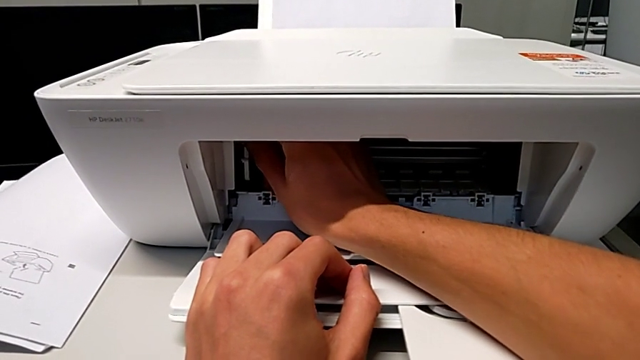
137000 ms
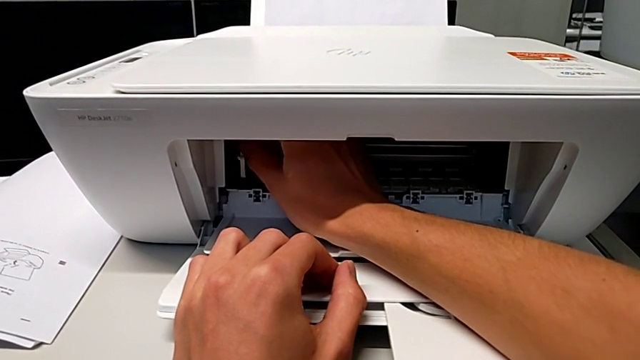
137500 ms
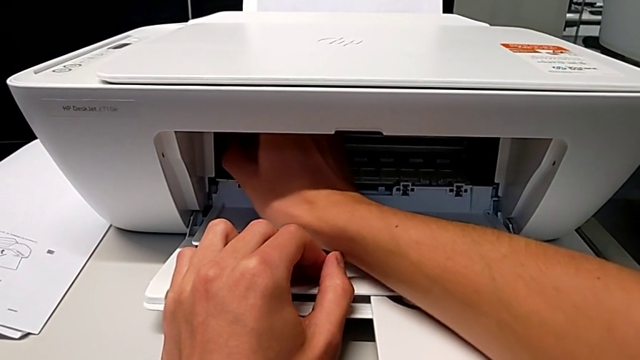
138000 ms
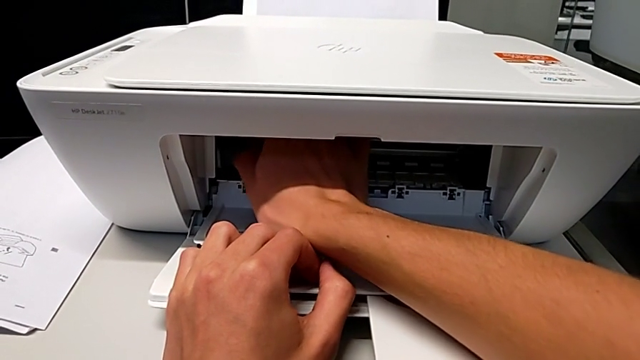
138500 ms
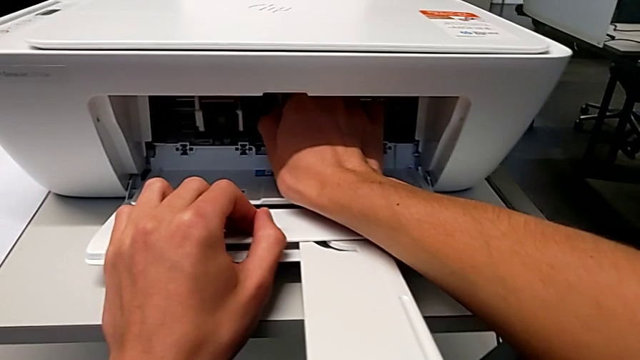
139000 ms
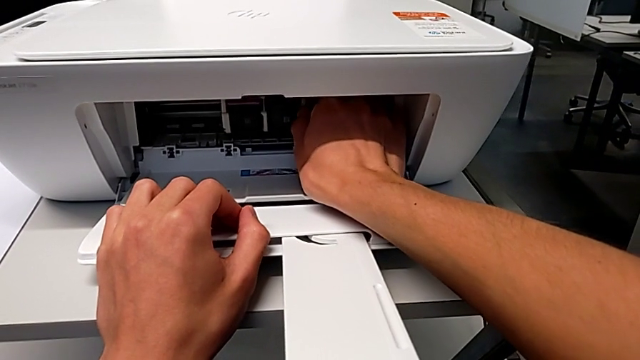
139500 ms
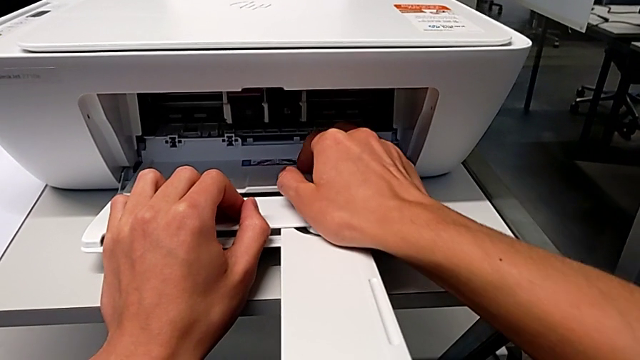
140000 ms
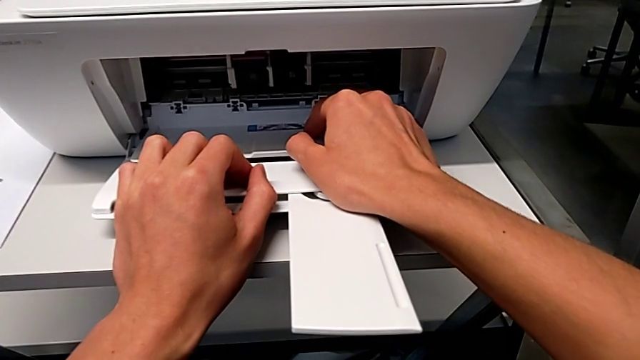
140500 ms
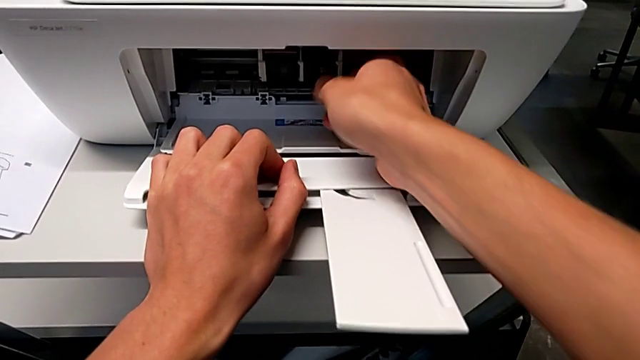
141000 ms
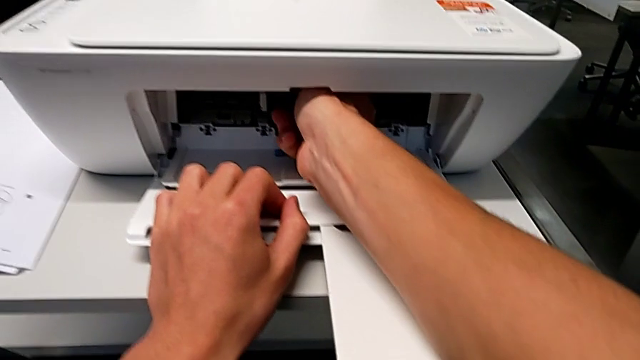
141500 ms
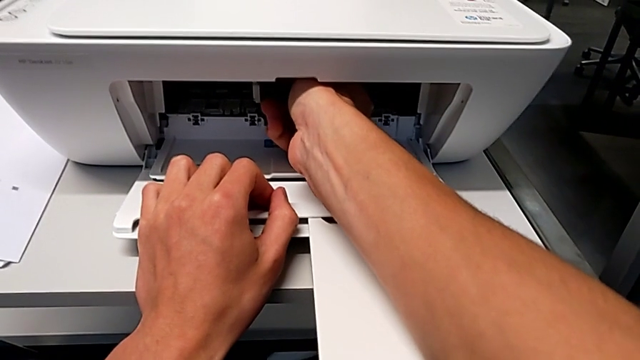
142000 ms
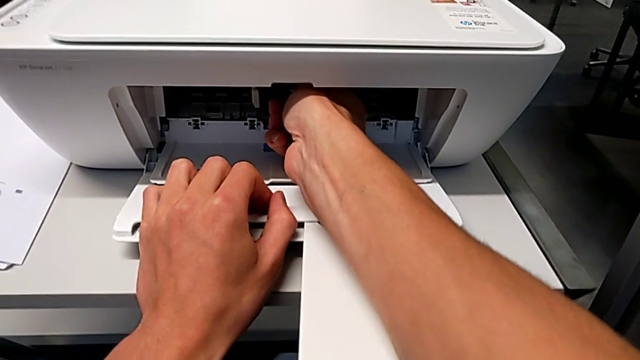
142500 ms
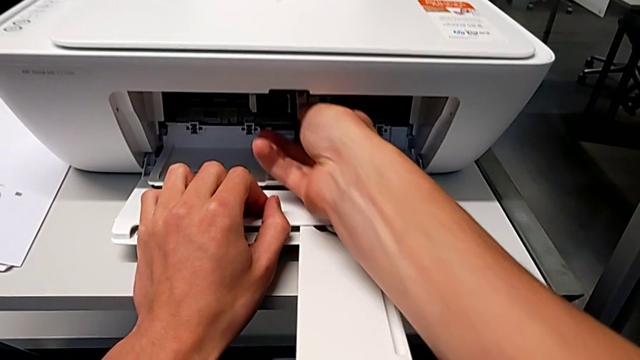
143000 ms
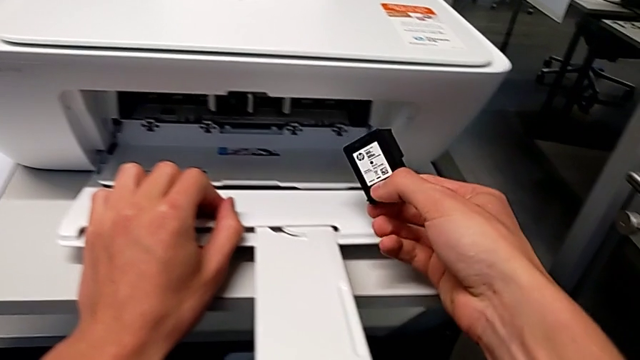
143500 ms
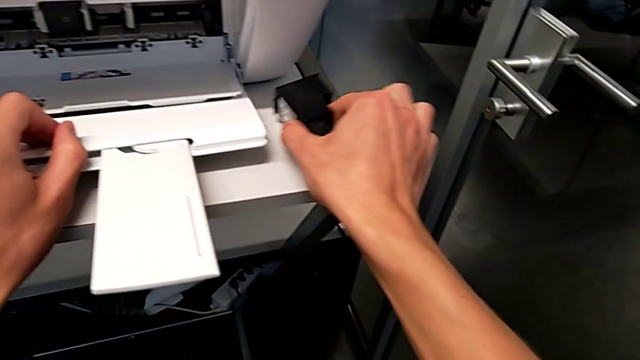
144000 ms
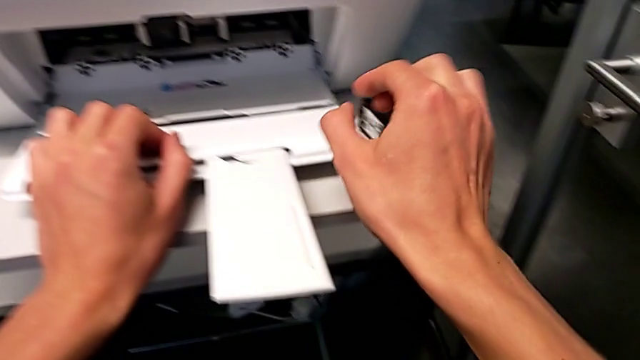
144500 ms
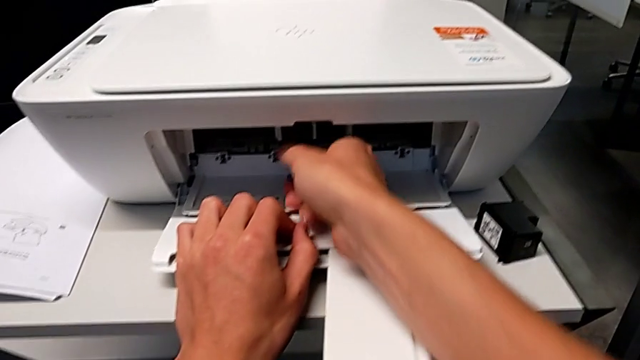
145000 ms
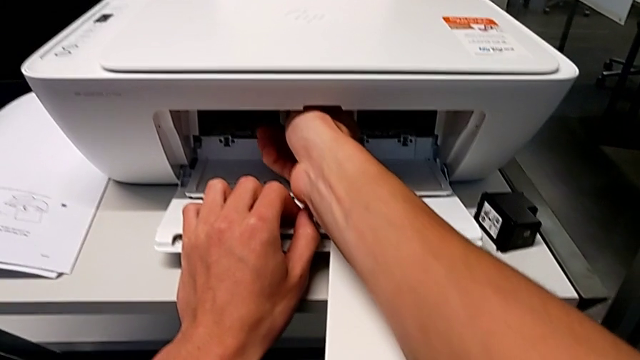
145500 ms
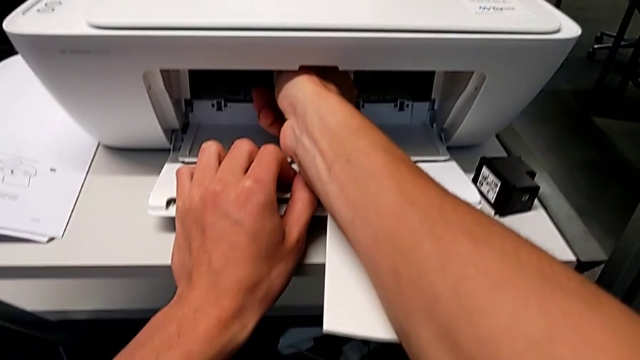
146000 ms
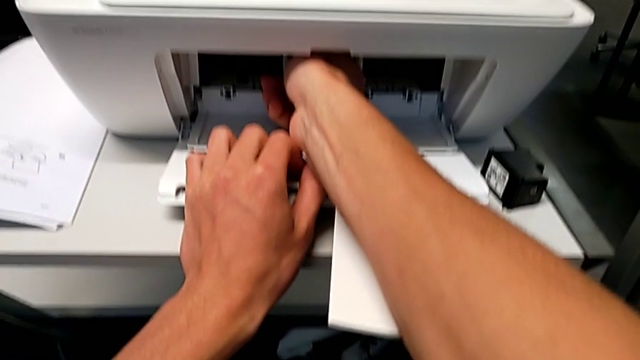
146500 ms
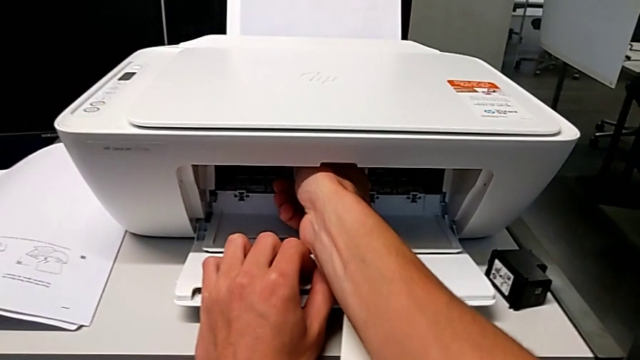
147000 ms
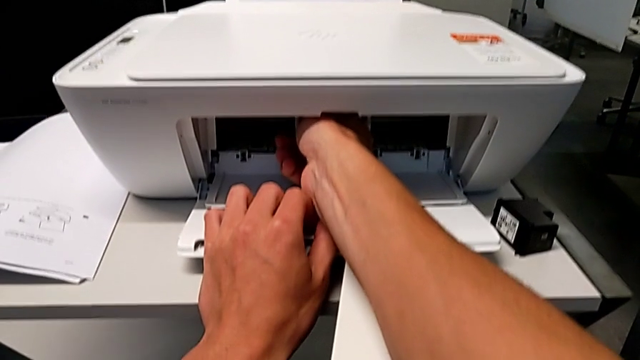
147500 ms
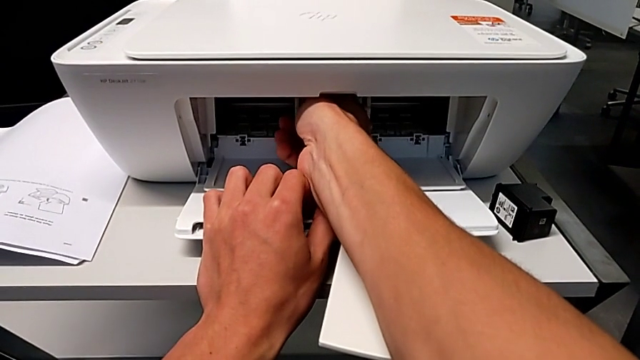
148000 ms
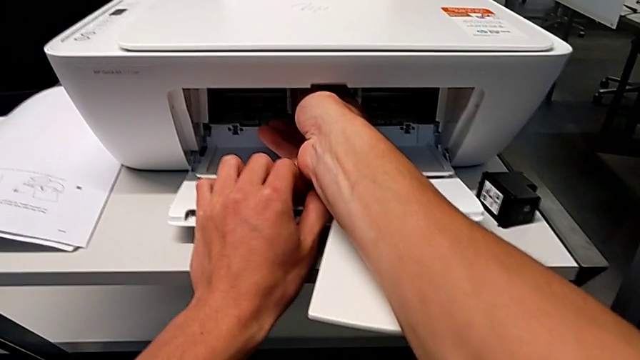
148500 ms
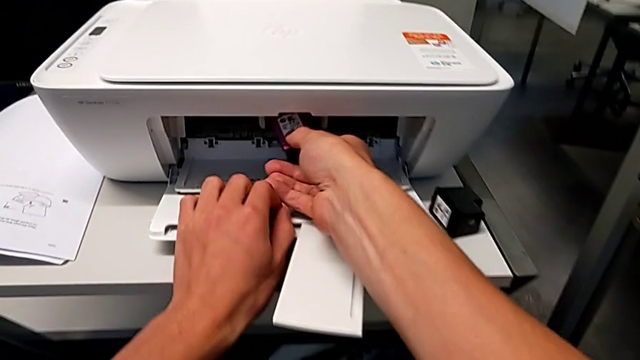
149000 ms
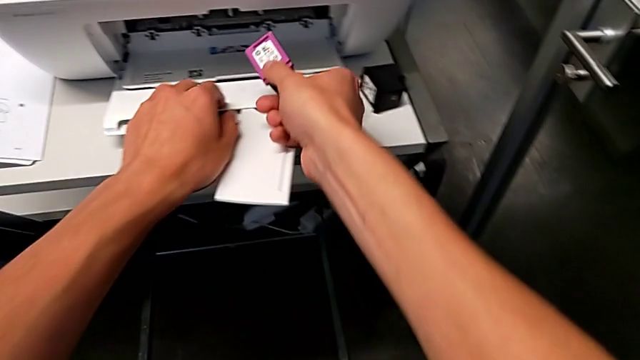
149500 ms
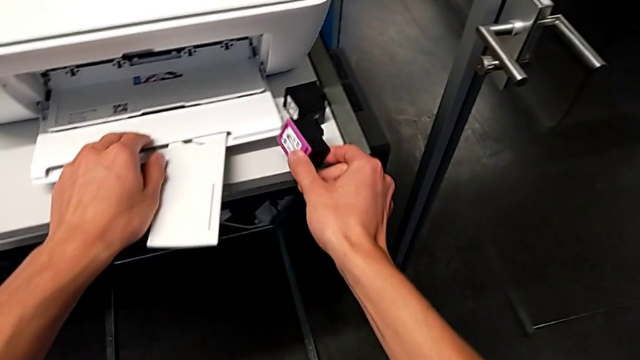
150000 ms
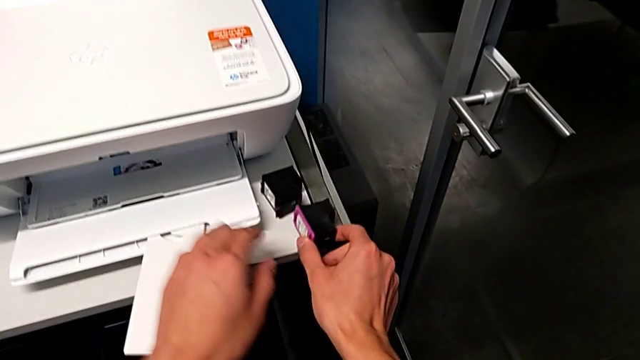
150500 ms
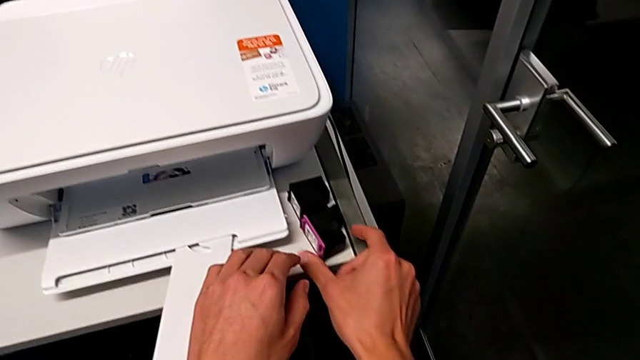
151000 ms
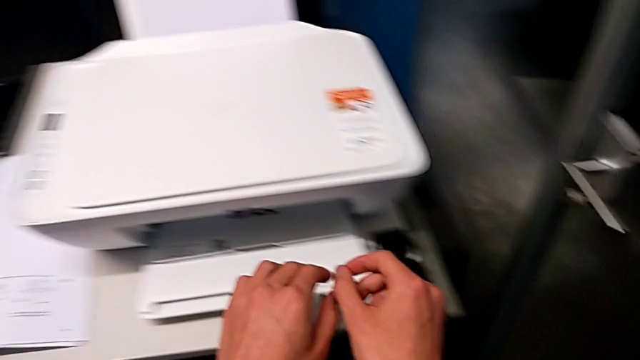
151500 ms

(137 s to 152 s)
The camera wearer is removing the old ink cartridges. They keep aligning the ink cartridge, withdraw the first ink cartridge, place it, withdraw the second ink cartridge and place it.

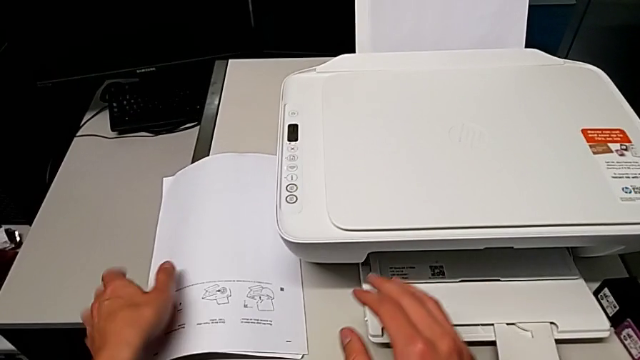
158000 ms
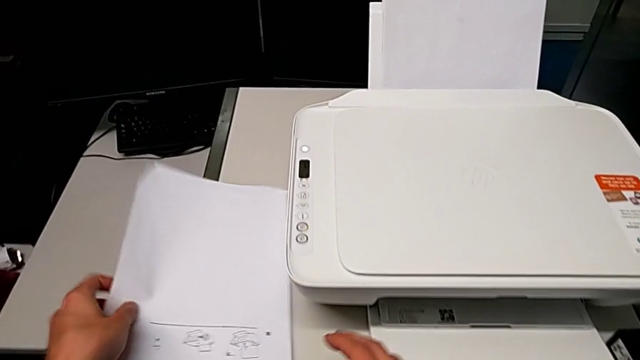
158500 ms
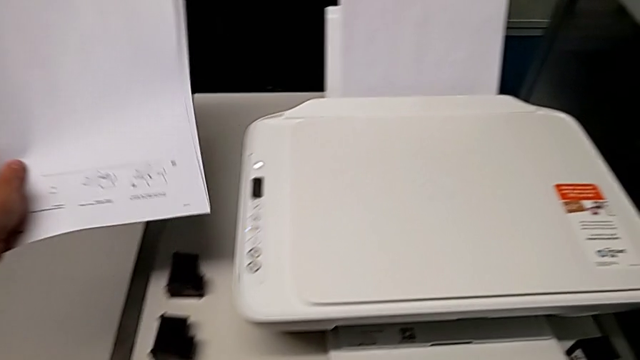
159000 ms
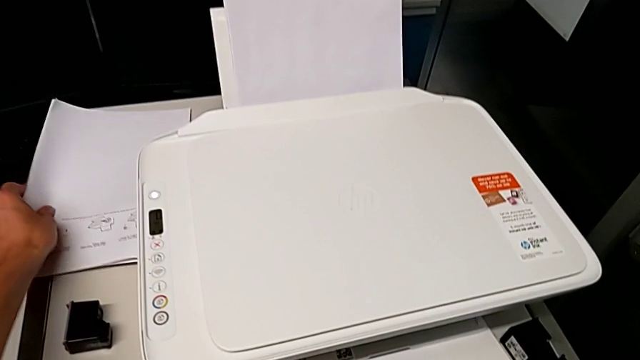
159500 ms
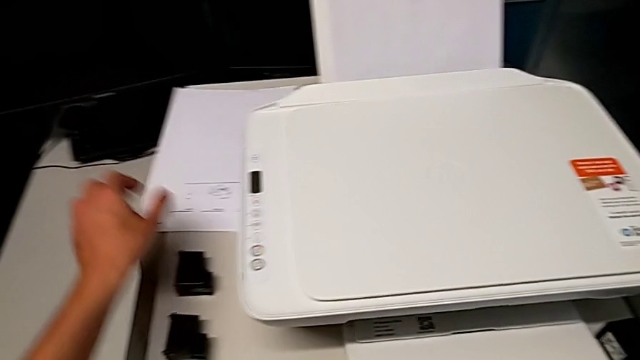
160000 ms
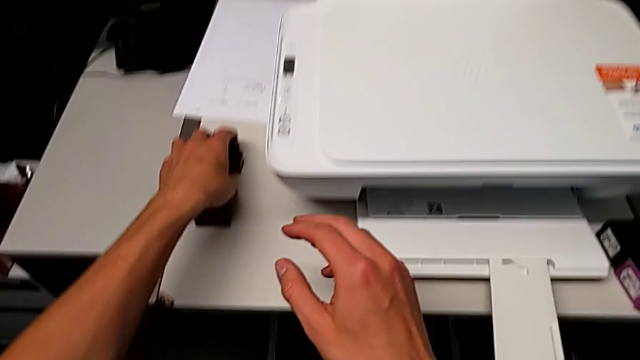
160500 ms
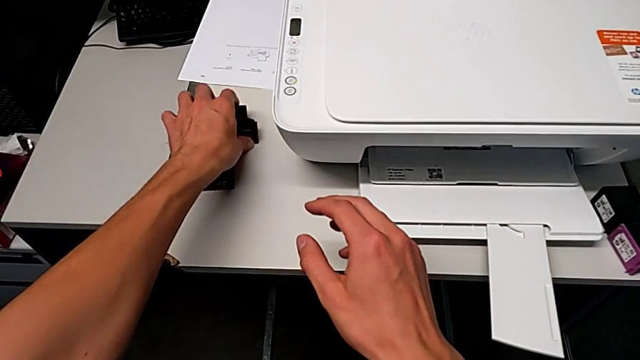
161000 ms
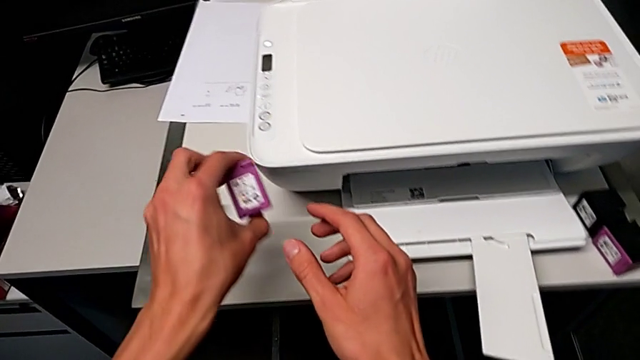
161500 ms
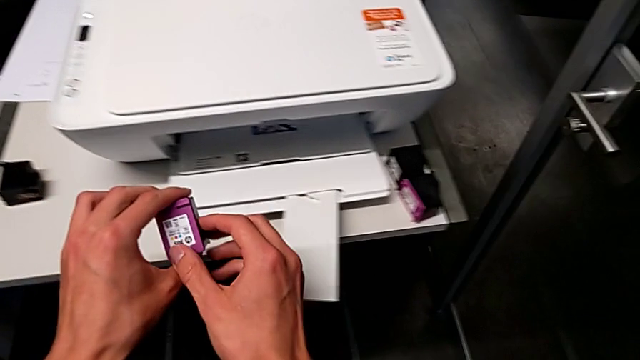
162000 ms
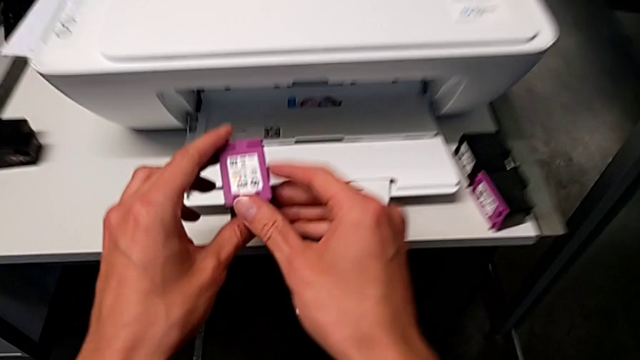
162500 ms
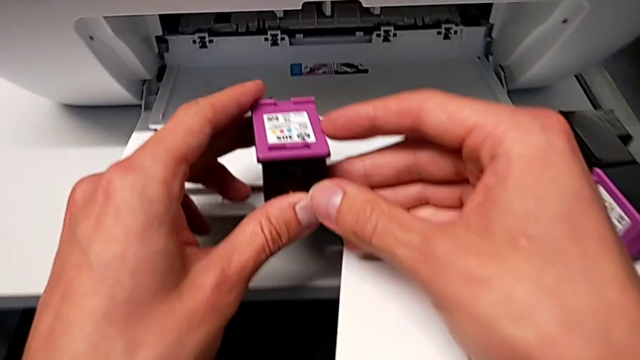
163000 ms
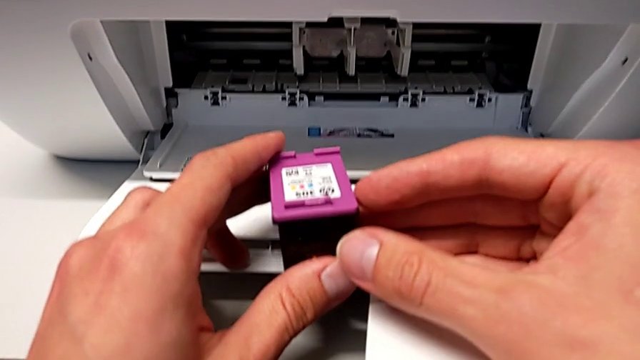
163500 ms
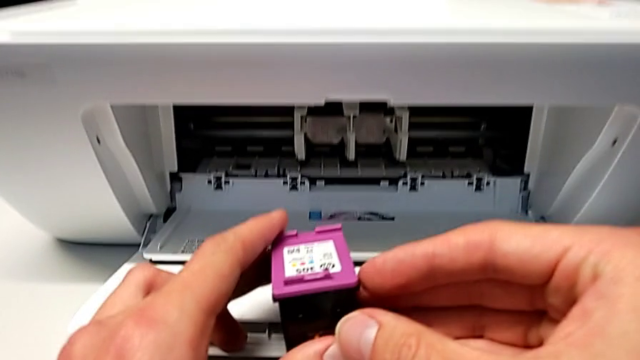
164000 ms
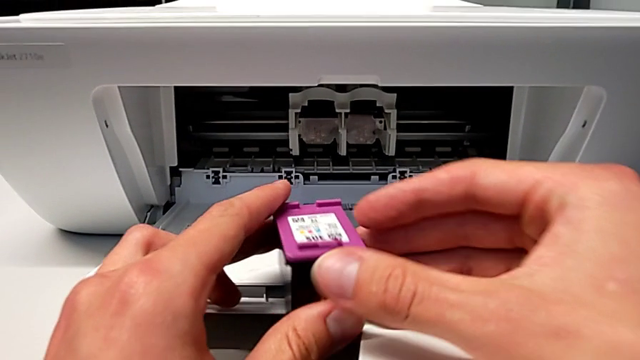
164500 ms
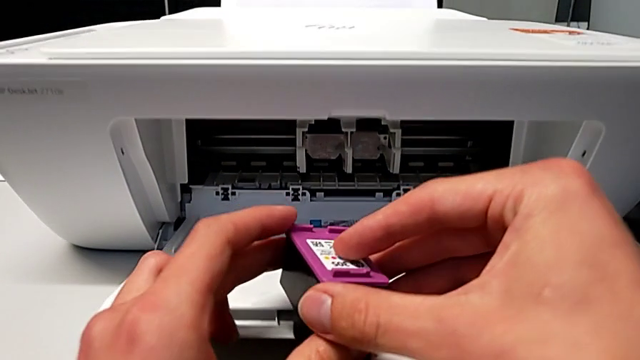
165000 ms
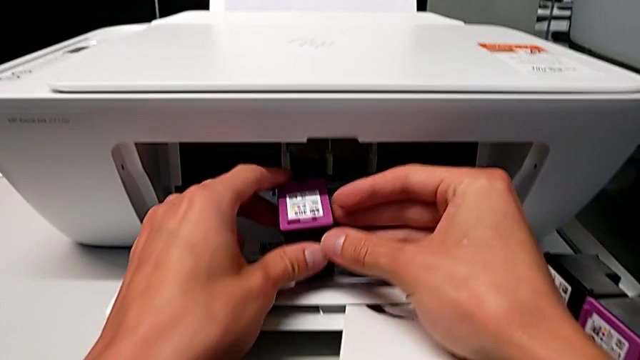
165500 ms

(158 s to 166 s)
The camera wearer is inserting new ink cartridges. They lift the white copy, grab the new ink cartridge and begin to insert it.
